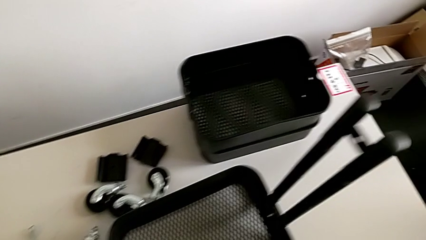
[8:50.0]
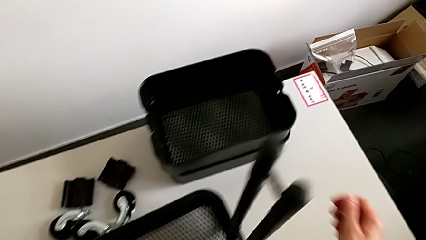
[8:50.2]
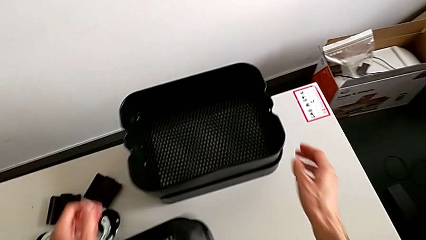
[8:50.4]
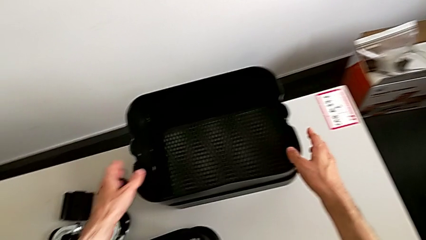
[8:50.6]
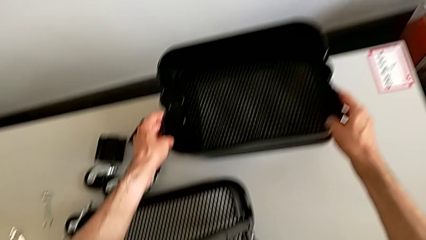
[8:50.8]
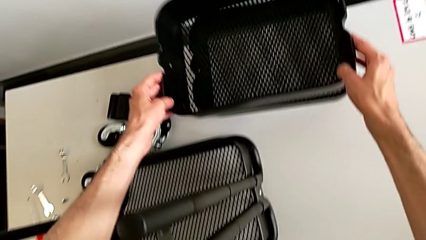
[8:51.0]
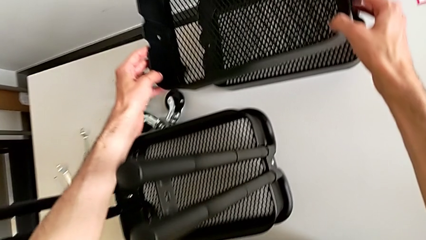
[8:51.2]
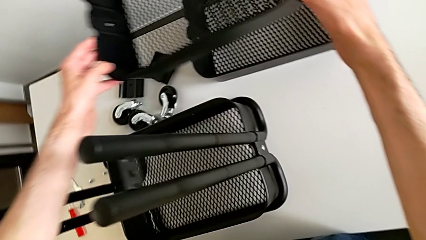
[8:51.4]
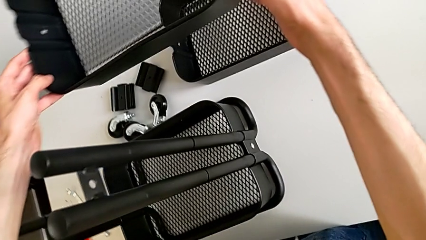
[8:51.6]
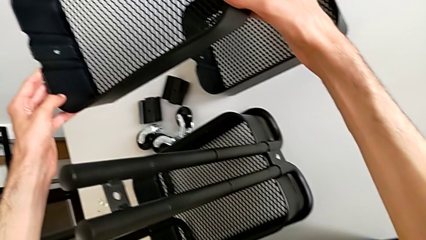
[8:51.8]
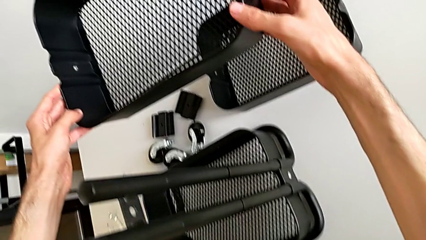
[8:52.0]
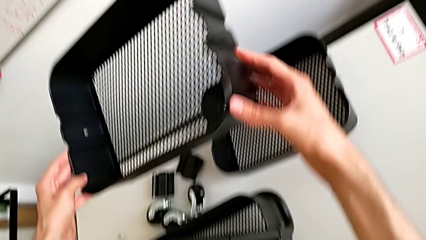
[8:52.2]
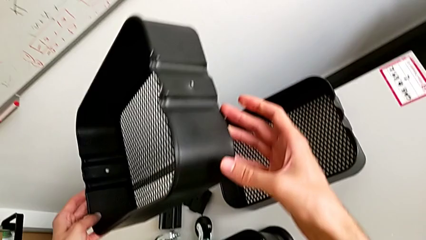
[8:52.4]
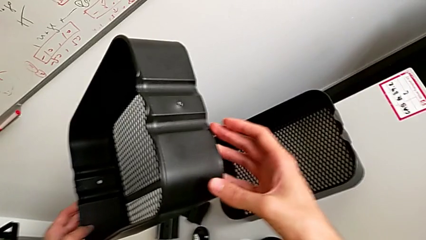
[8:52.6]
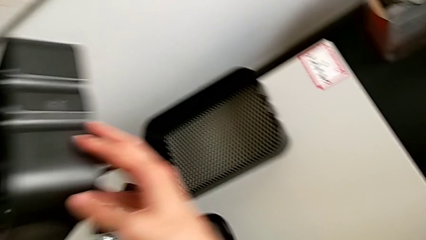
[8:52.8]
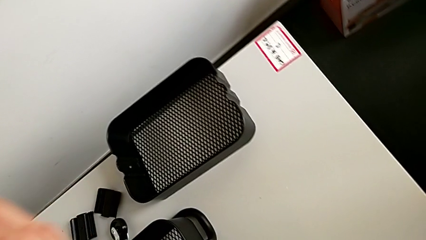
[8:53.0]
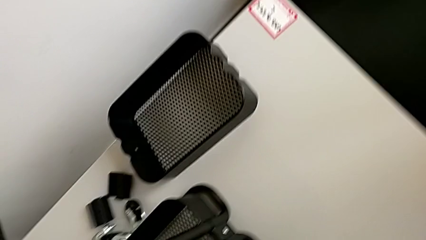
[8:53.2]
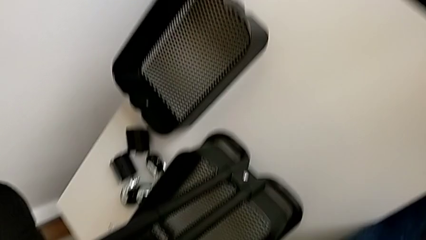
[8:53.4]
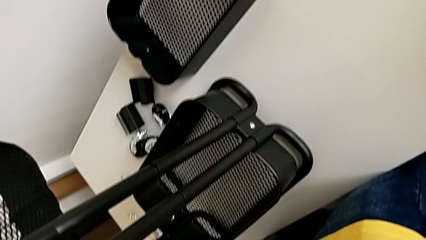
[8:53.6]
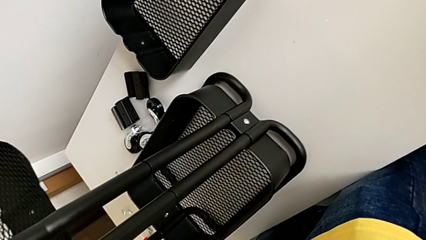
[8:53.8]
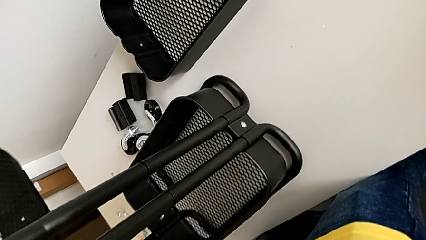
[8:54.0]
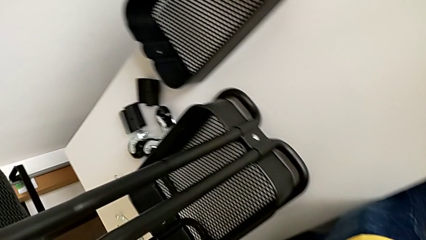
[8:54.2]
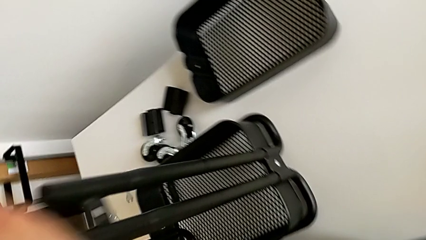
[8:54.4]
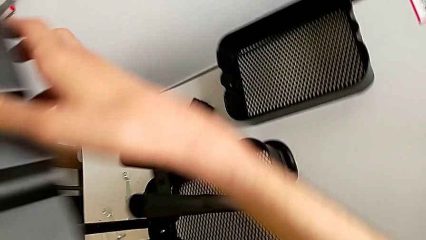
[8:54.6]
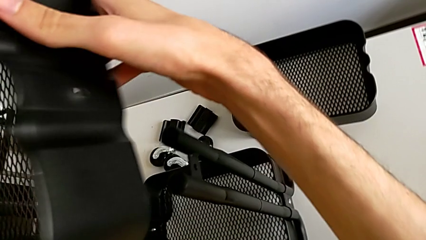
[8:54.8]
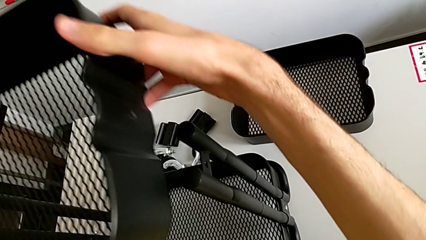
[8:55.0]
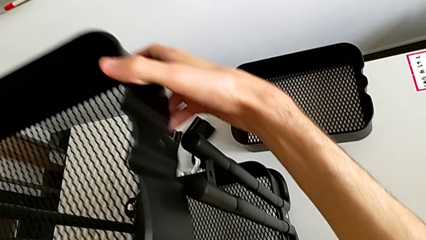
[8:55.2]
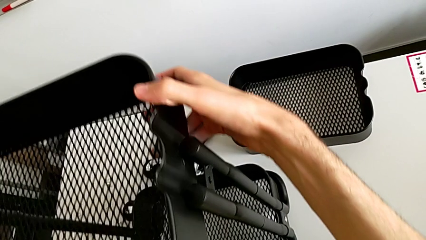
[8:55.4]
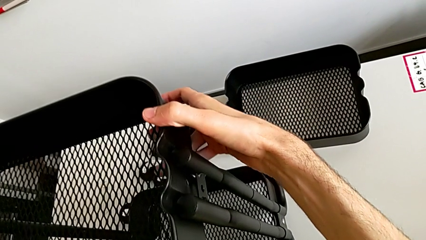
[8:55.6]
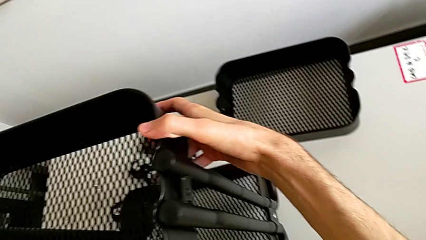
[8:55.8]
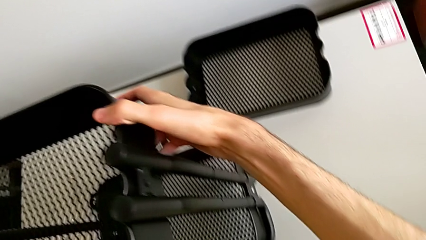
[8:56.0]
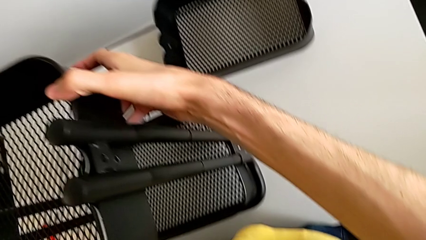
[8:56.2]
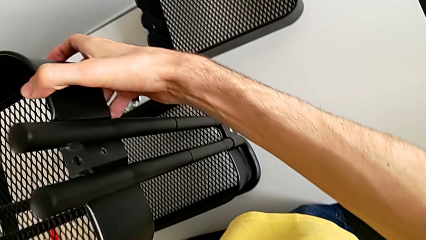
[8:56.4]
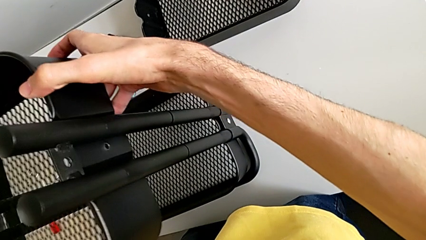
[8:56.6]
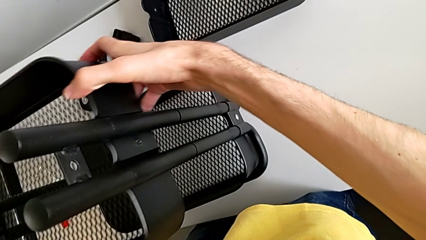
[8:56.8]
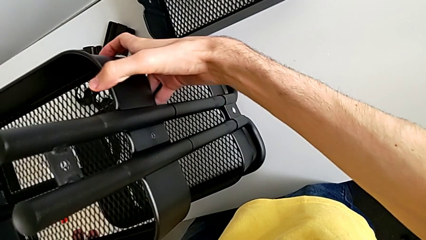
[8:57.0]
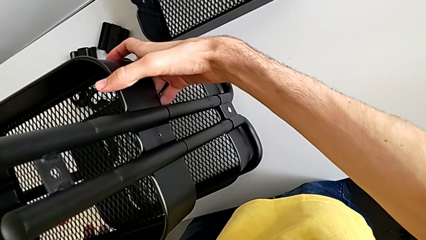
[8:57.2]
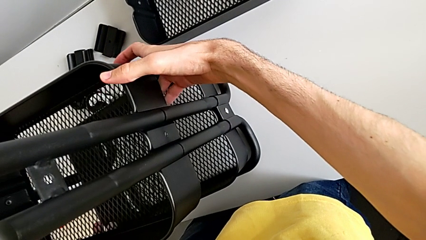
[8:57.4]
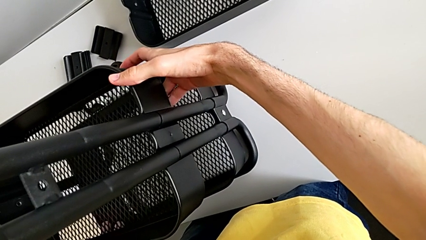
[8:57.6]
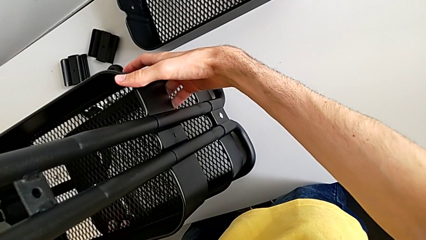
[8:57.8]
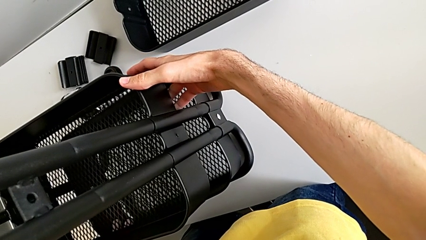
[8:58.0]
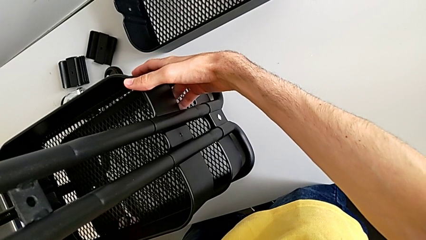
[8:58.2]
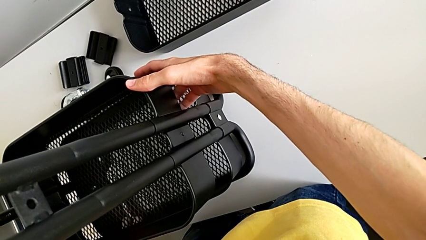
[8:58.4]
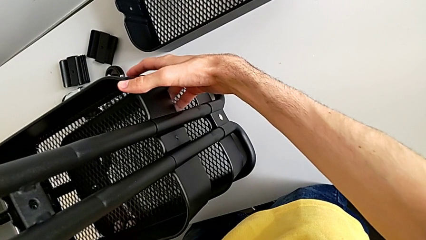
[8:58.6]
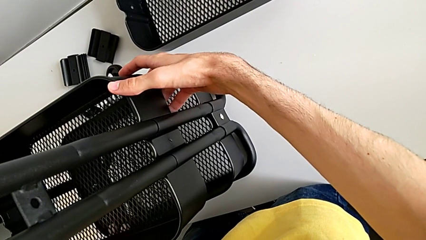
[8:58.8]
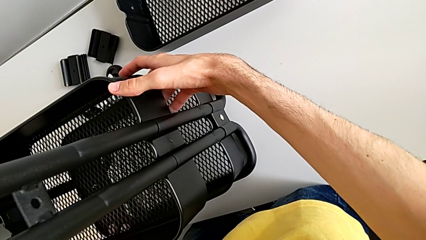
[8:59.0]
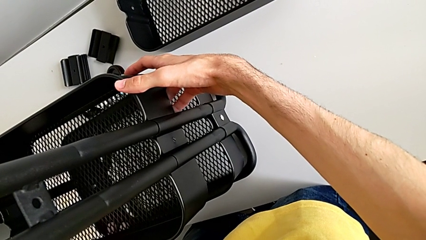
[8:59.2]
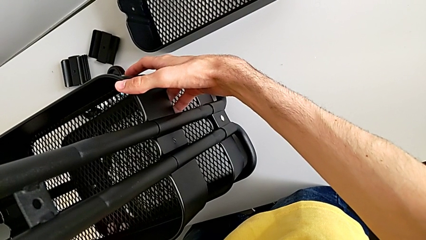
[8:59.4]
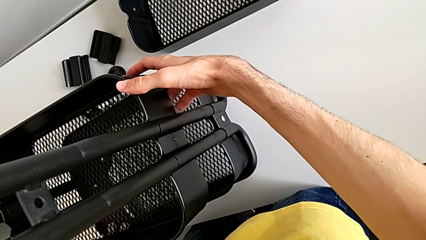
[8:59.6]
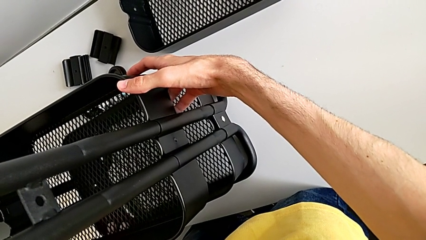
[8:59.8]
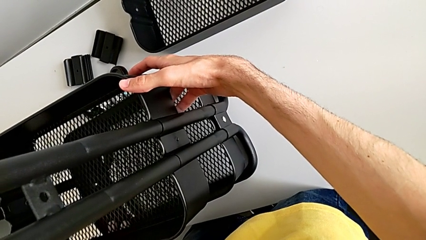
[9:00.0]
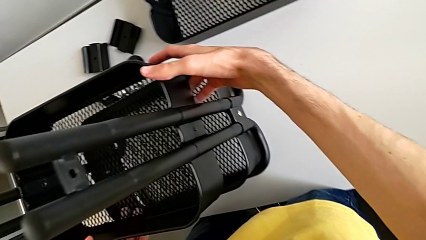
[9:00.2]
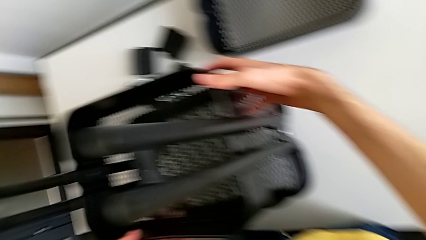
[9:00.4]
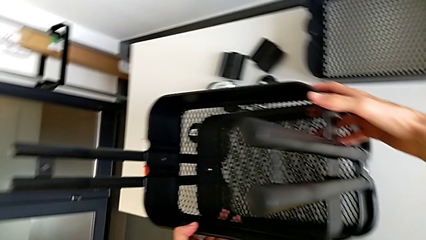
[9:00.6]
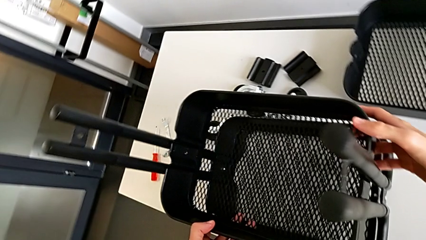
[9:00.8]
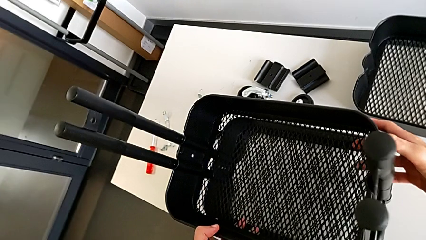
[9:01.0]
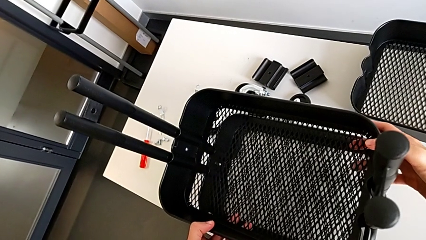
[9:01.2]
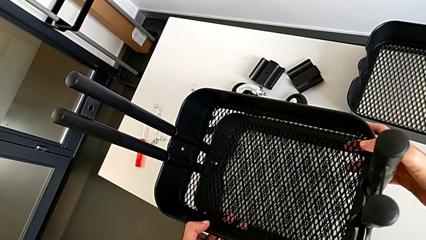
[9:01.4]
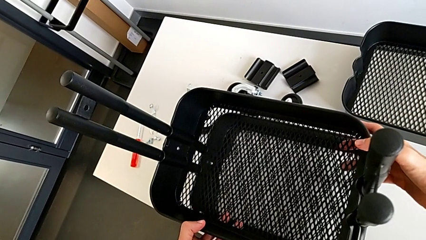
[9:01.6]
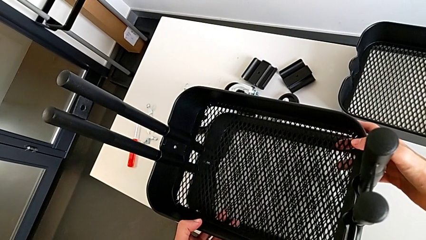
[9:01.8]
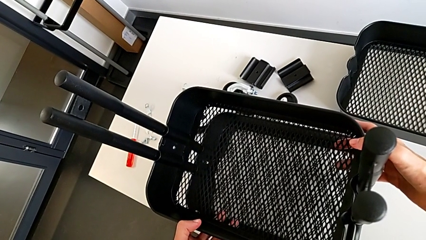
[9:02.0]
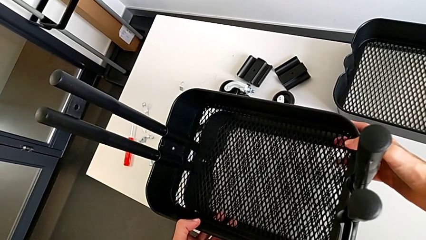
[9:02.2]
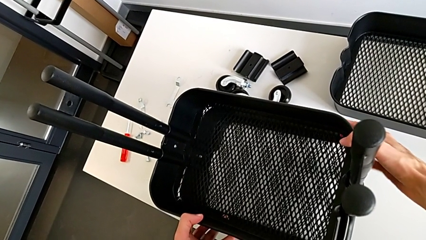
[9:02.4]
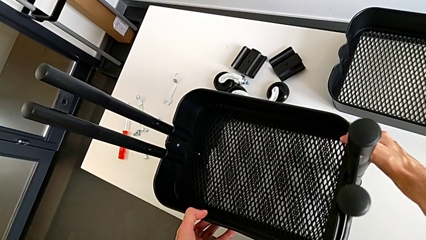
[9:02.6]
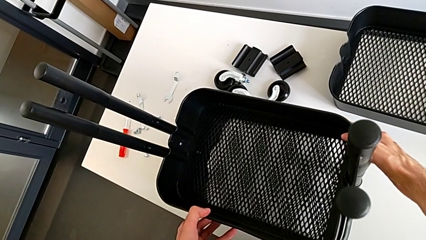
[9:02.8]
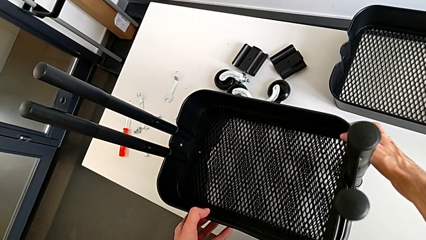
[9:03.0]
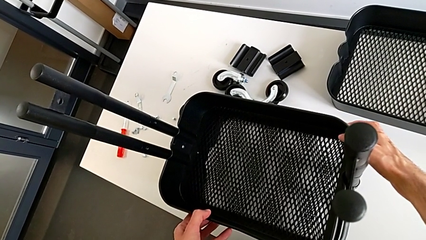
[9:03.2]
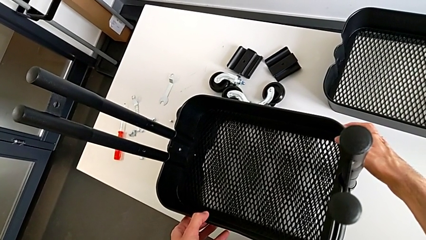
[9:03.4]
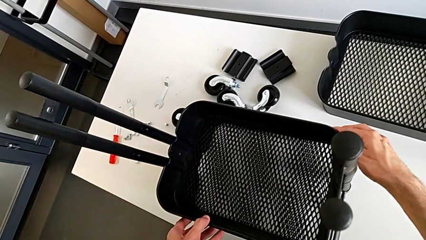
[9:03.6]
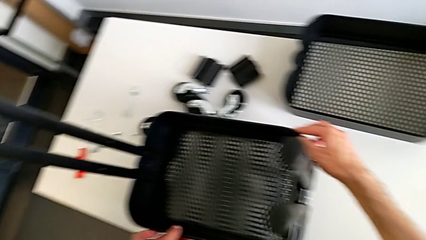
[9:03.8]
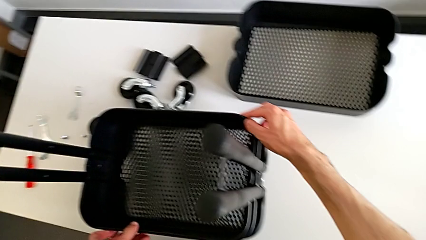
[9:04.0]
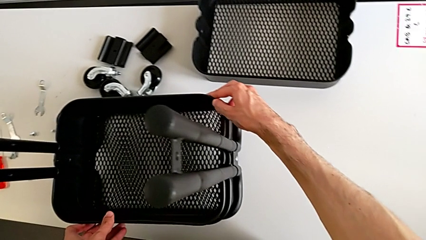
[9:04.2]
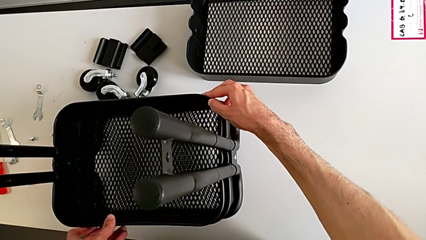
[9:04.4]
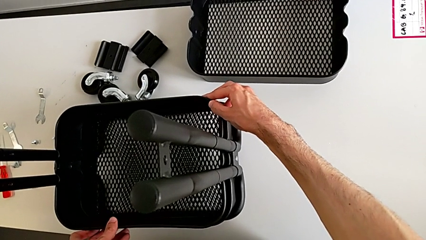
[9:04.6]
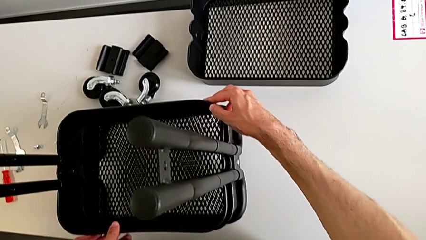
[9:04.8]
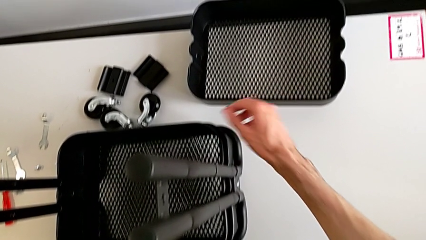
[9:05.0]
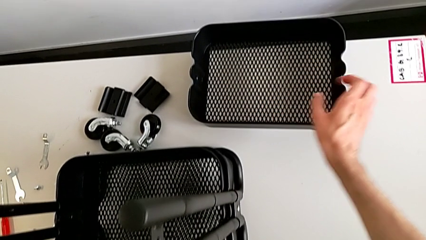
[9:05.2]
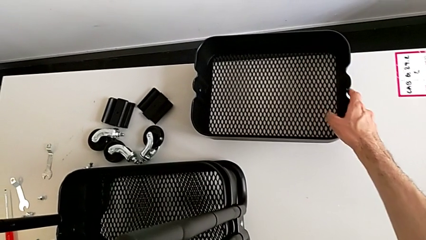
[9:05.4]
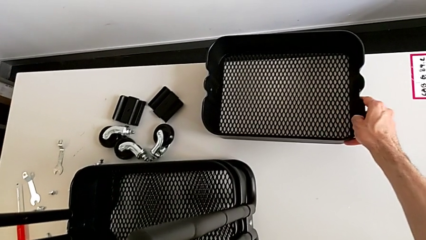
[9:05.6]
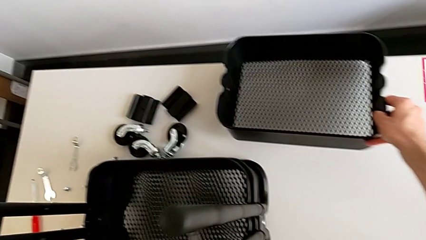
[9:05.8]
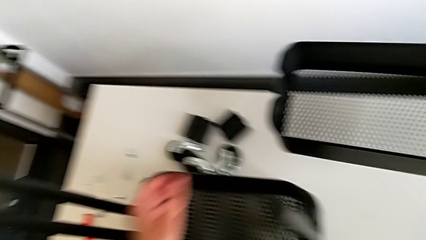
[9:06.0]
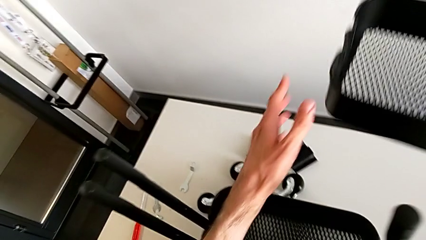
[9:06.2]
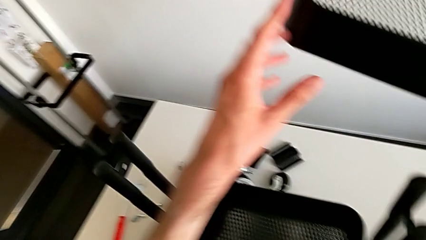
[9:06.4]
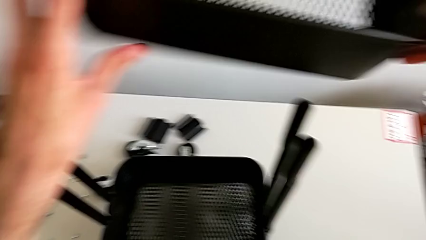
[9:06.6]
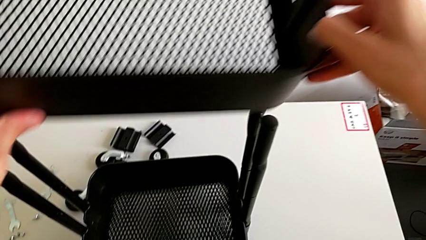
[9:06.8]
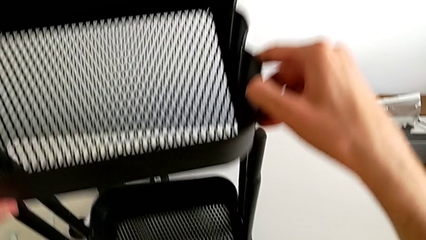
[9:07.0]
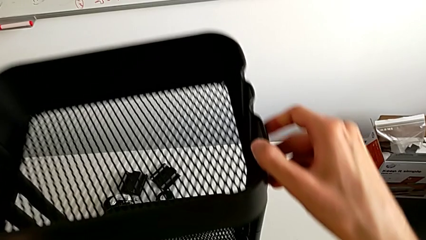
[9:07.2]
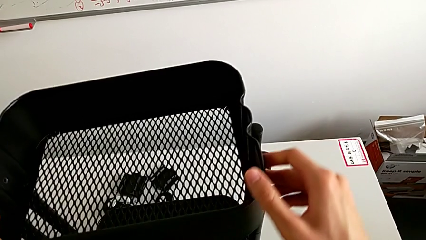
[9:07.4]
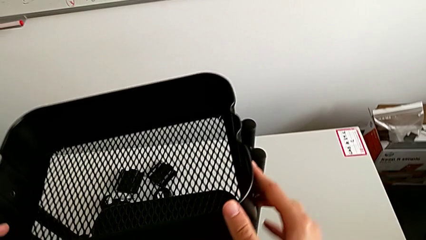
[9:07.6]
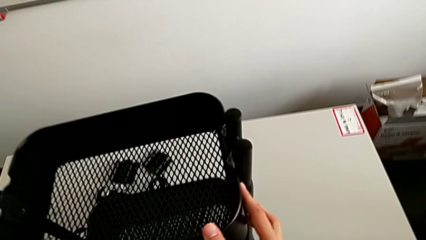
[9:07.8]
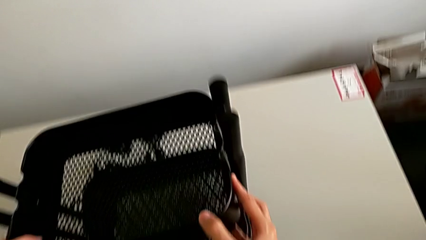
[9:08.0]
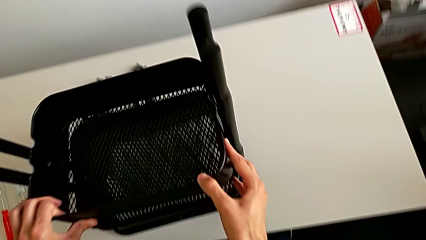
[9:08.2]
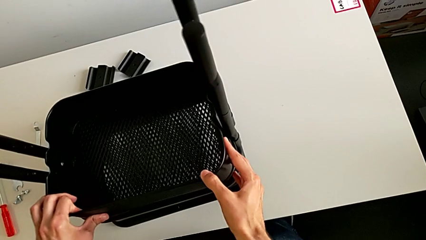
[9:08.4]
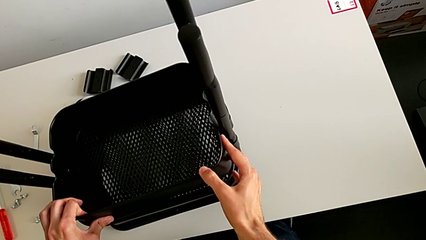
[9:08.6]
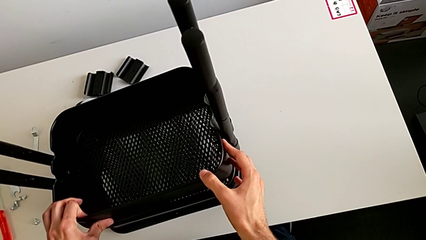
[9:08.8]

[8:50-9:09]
The camera wearer is placing the boxes in their slot. They wrongly slide the grid tray.
